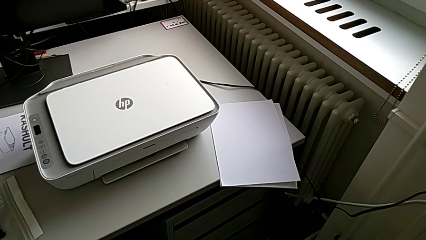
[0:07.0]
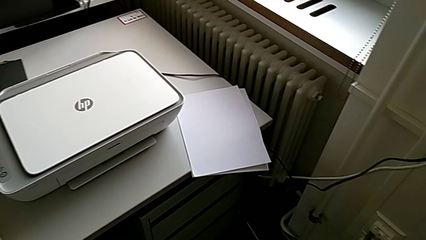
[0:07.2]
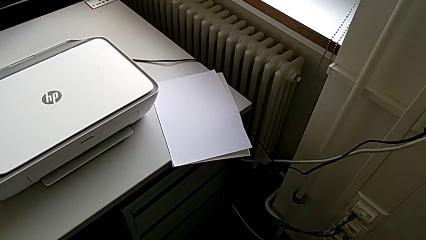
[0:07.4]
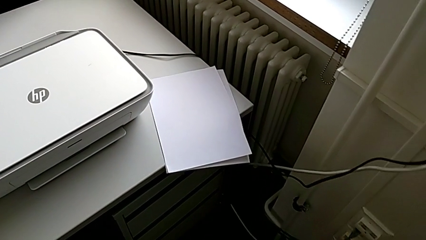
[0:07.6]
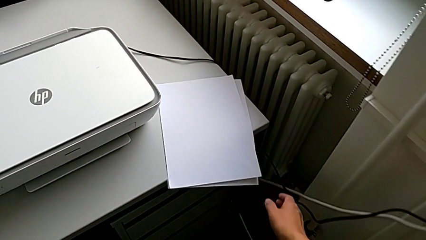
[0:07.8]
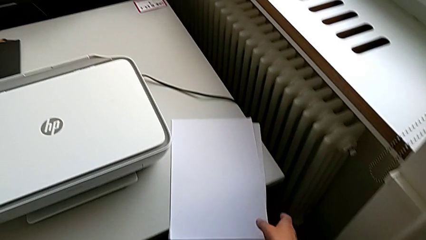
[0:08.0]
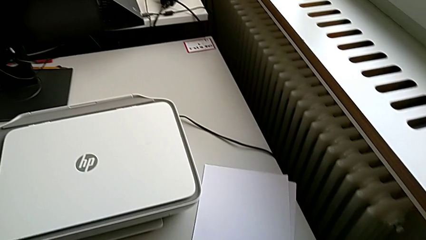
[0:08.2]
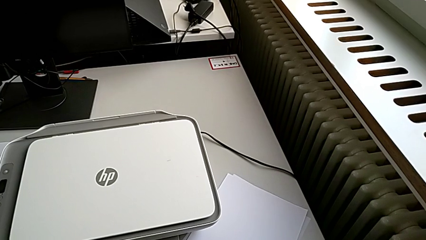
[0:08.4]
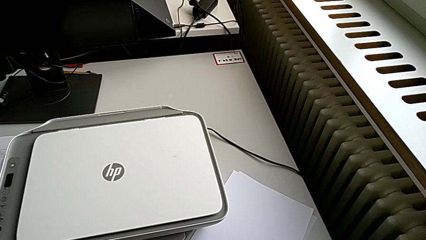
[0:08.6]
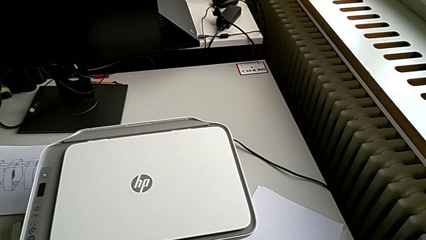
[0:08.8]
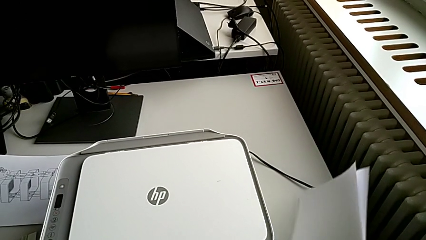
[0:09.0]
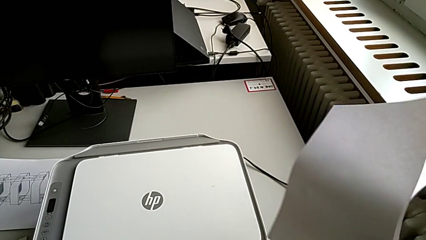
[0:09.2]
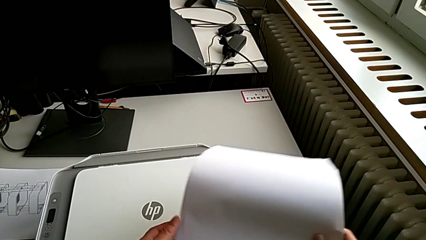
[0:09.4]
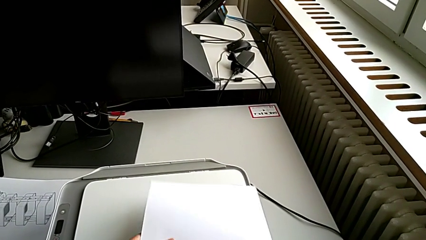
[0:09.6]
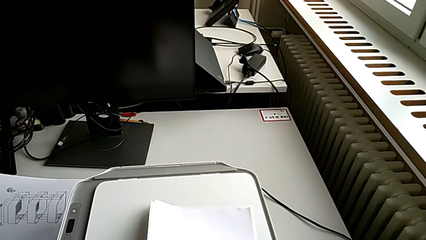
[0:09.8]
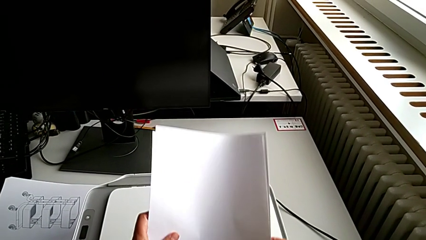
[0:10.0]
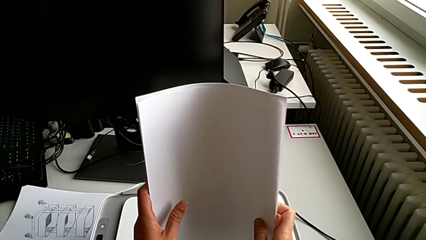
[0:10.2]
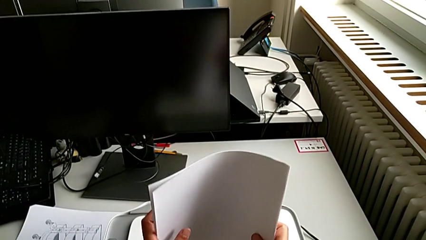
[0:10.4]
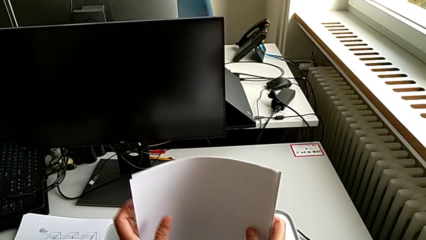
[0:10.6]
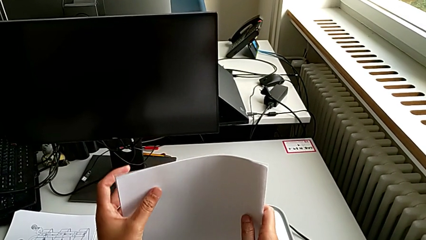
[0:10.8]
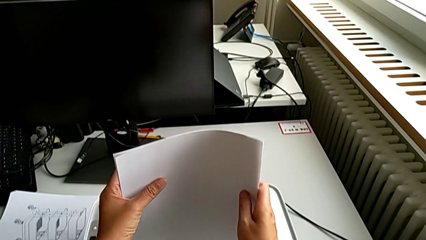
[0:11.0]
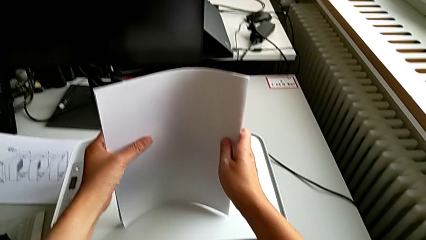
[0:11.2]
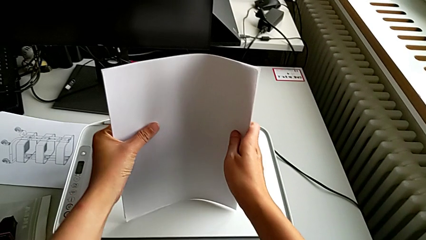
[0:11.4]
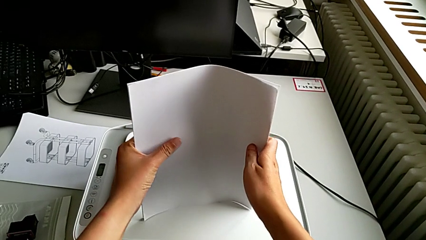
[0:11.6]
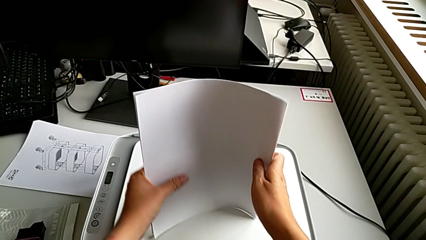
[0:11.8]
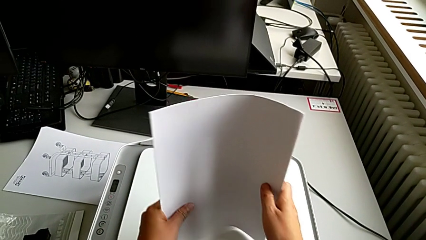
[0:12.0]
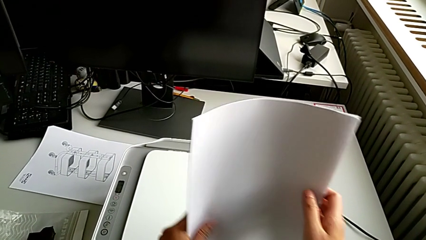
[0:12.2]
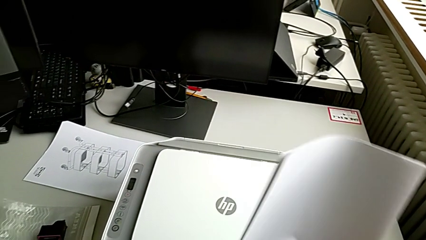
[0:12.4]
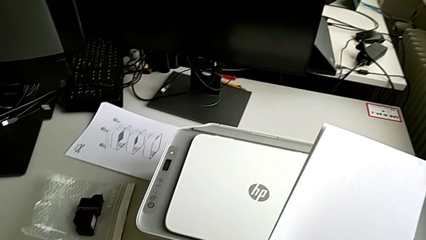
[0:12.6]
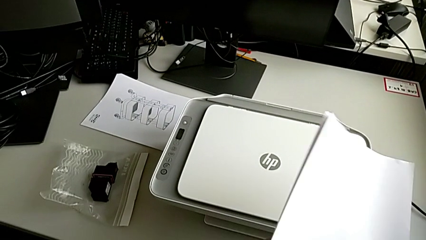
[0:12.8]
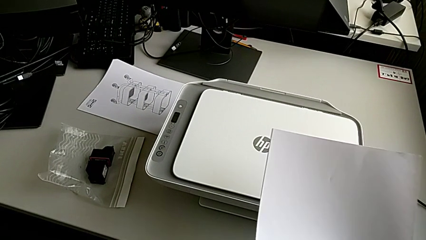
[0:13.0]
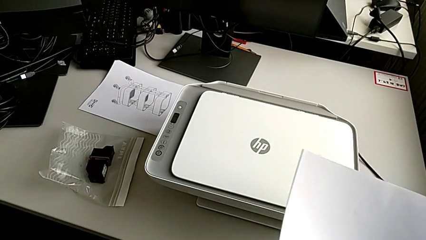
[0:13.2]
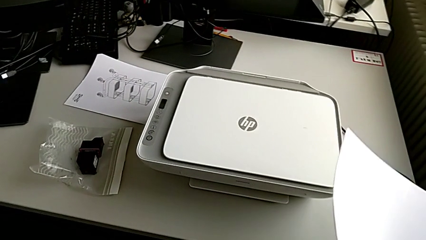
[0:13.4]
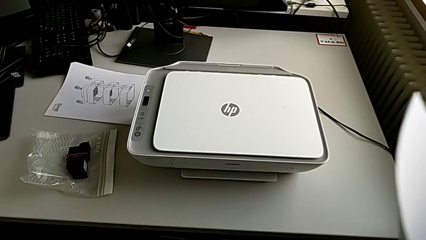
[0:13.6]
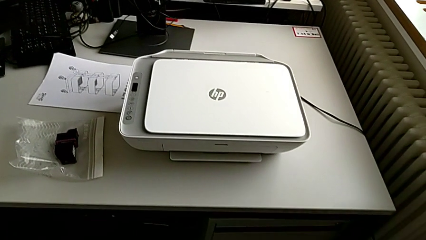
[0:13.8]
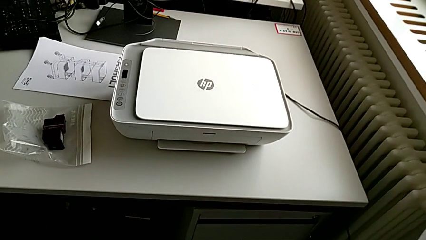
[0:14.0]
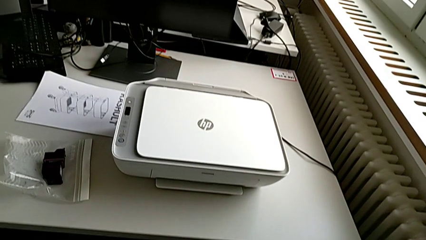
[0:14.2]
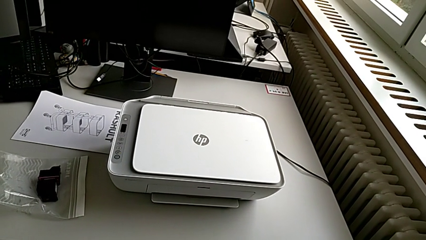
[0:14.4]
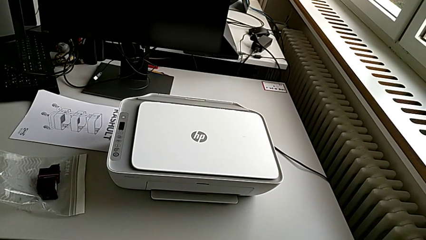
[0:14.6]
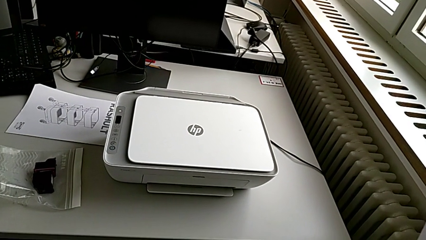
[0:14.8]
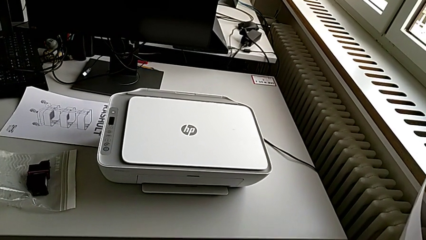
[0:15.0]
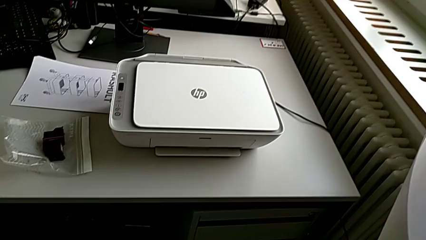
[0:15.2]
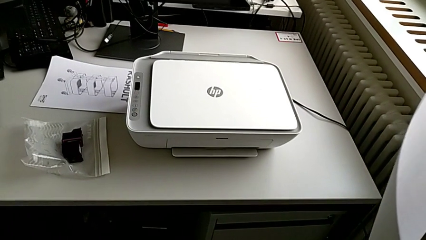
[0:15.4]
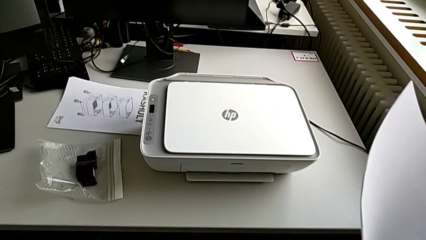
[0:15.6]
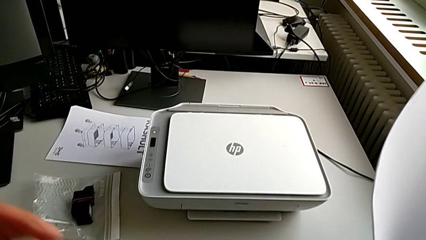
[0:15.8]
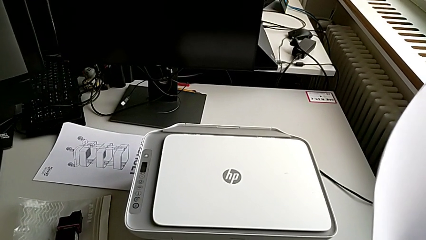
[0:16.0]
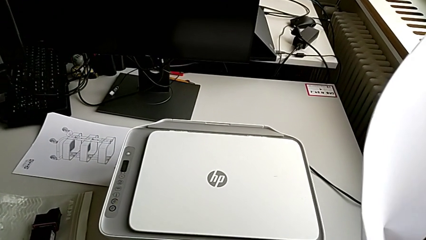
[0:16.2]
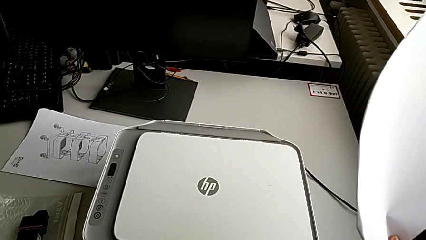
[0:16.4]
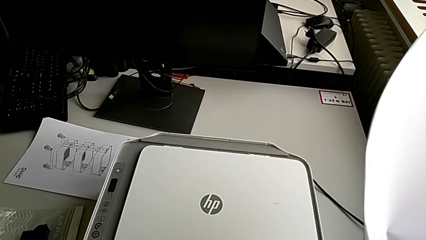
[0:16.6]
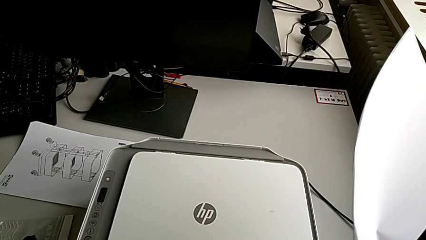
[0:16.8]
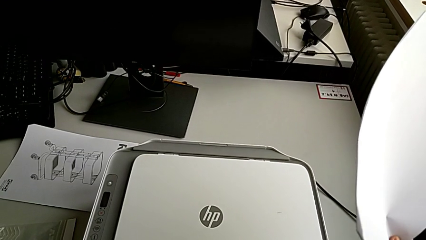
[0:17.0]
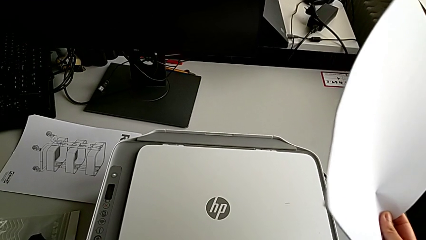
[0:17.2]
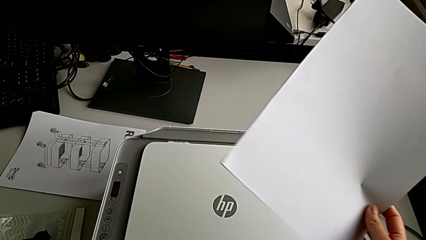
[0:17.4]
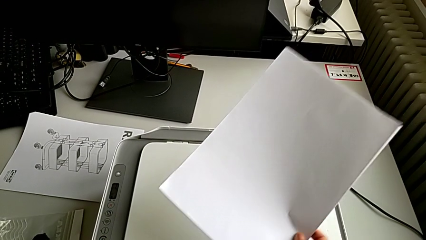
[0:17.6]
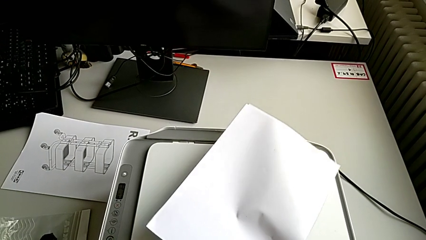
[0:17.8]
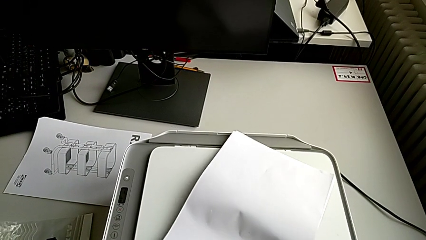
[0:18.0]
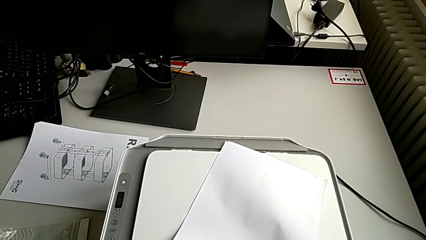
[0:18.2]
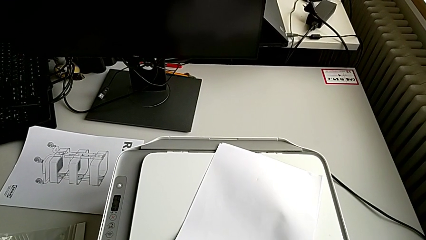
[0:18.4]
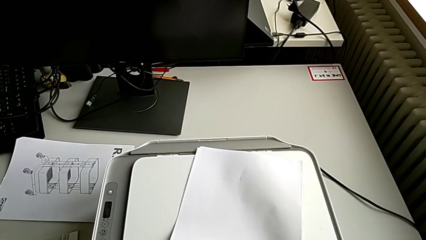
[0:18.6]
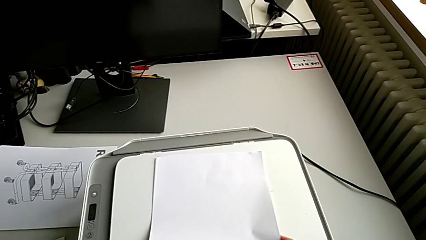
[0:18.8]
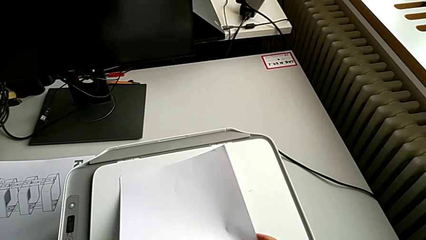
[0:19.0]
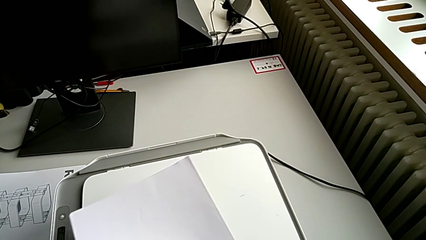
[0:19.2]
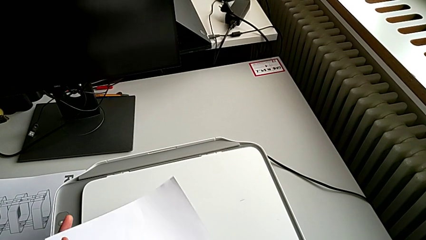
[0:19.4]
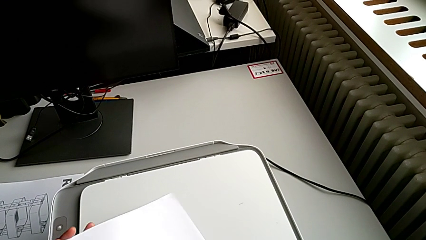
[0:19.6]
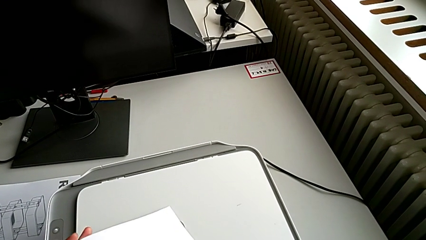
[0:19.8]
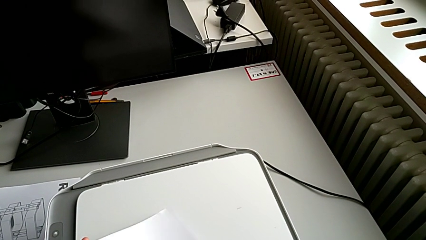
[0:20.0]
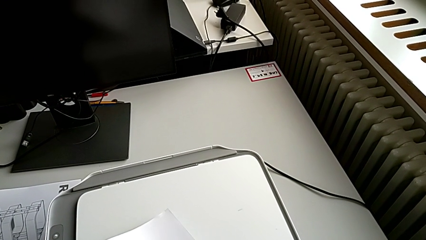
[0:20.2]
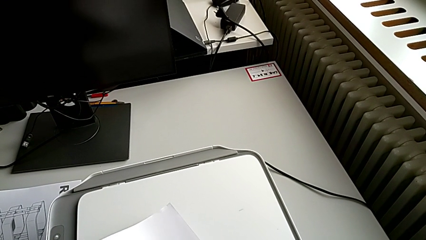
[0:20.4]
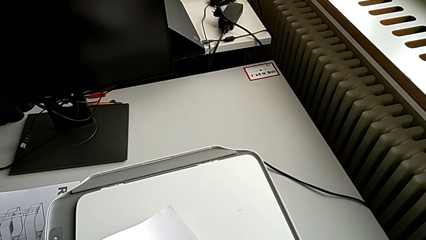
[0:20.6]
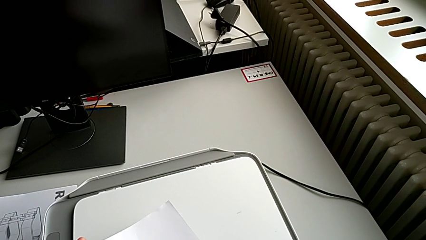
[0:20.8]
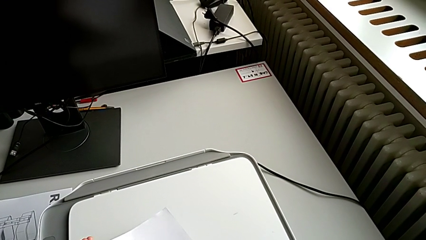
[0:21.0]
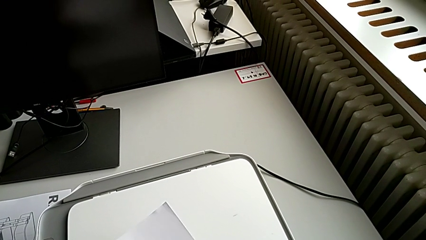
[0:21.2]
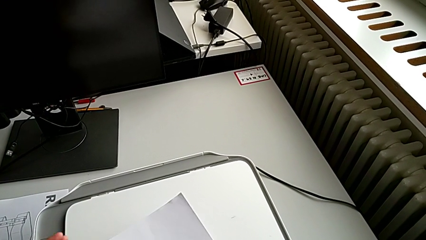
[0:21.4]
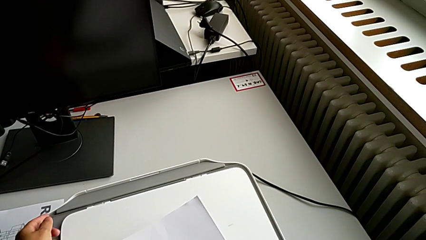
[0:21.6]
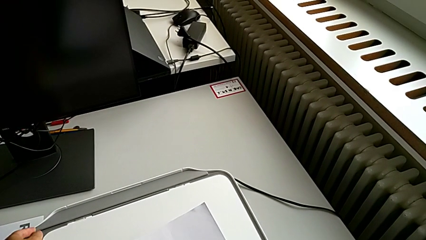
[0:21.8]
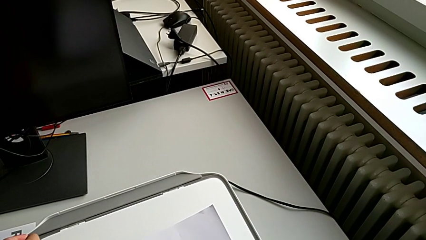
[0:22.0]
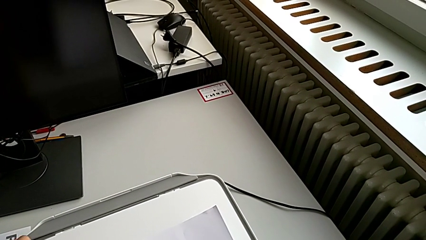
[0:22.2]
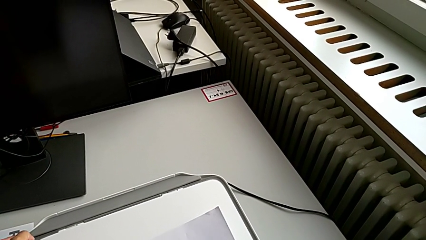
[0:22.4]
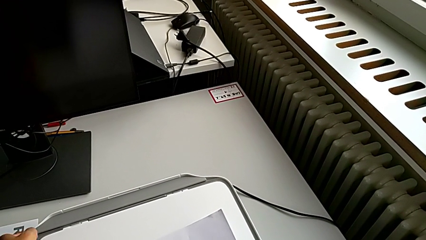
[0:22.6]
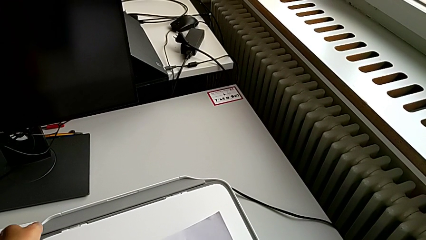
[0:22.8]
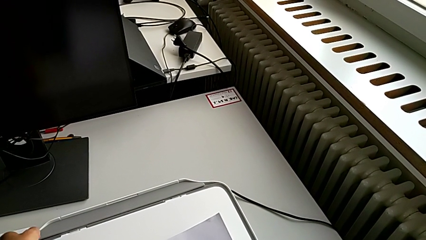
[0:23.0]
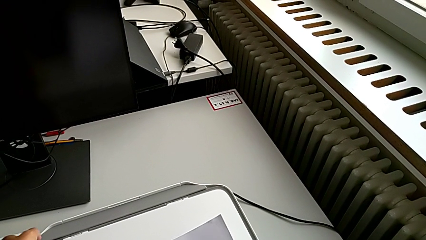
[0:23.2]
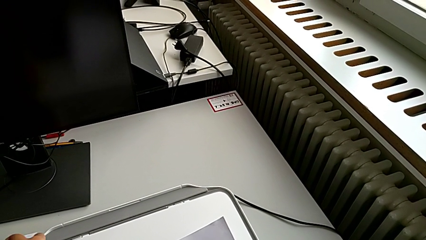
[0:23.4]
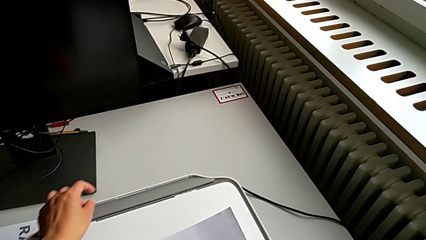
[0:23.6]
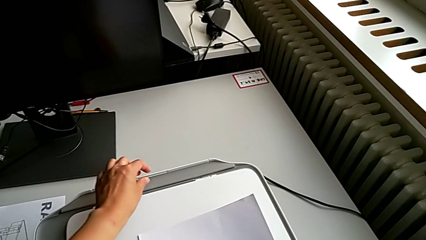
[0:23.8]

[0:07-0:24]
The camera wearer is loading the paper stack into the paper stand. They align the paper stack.
